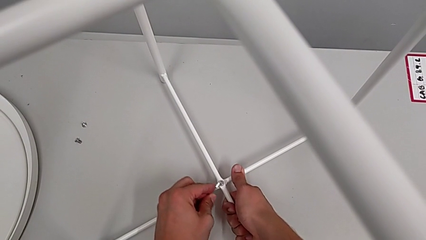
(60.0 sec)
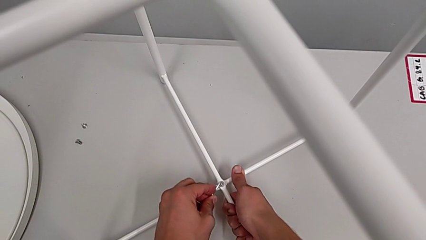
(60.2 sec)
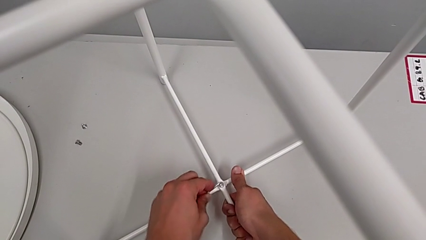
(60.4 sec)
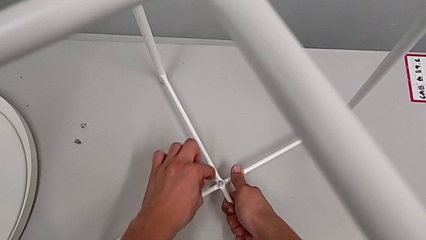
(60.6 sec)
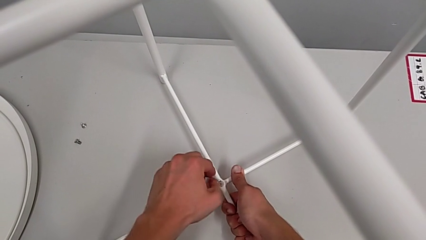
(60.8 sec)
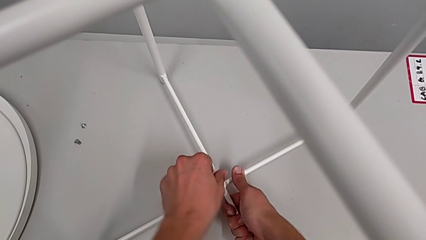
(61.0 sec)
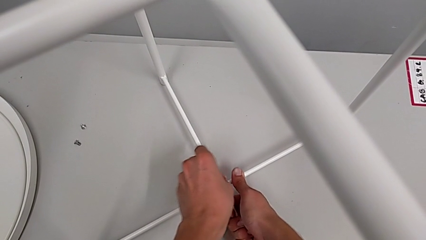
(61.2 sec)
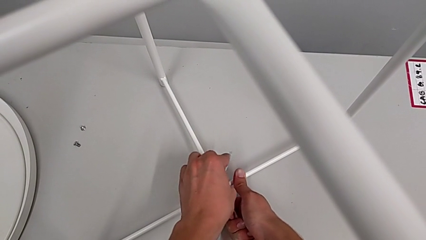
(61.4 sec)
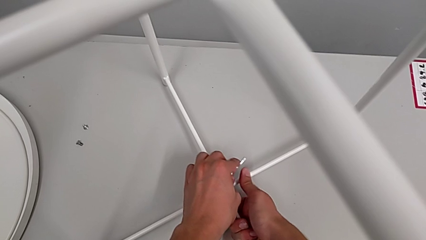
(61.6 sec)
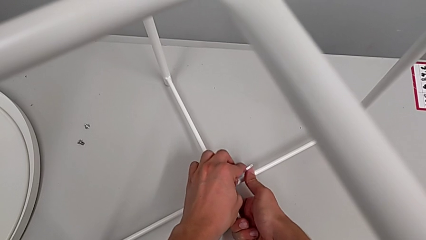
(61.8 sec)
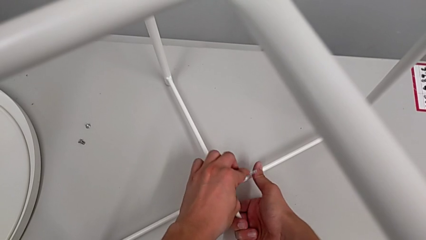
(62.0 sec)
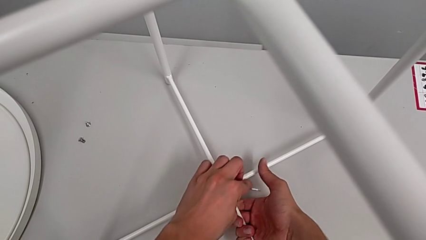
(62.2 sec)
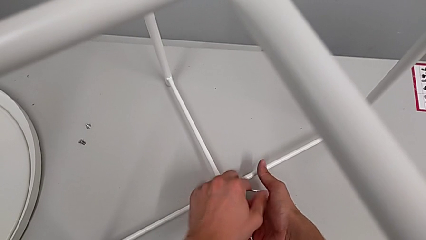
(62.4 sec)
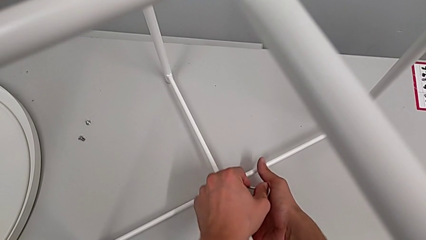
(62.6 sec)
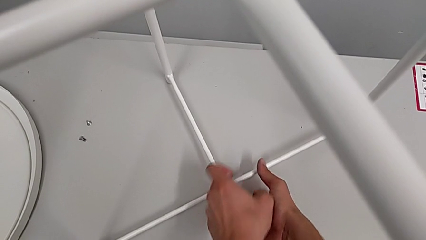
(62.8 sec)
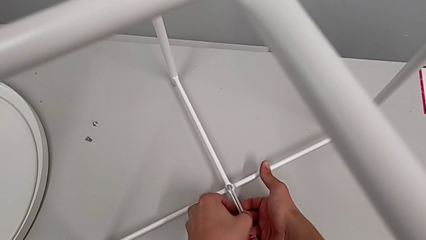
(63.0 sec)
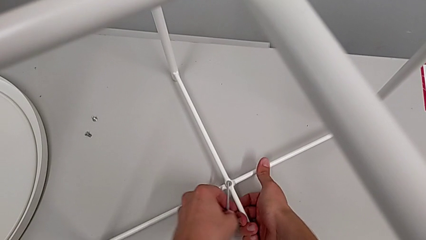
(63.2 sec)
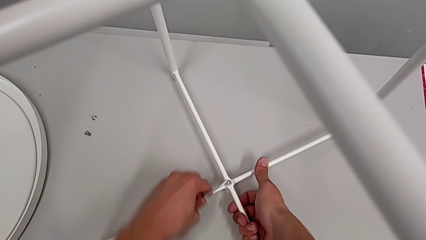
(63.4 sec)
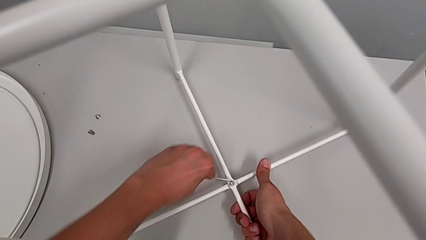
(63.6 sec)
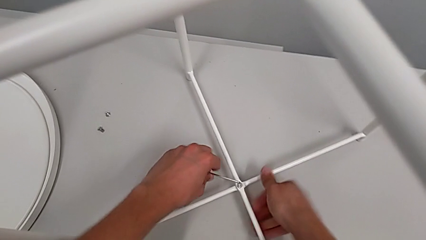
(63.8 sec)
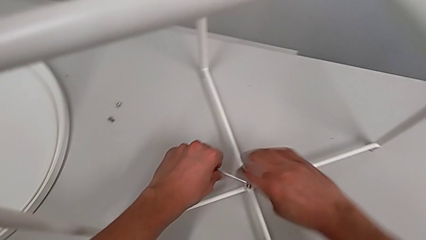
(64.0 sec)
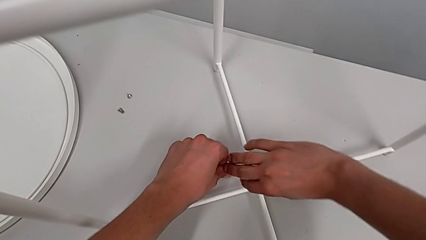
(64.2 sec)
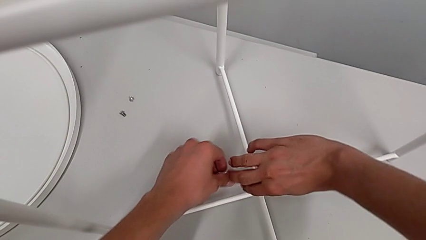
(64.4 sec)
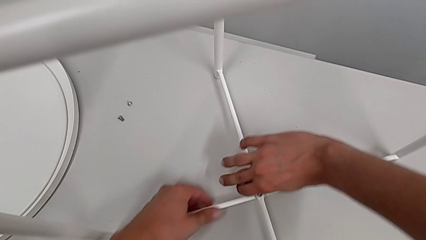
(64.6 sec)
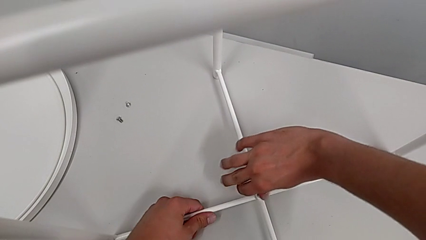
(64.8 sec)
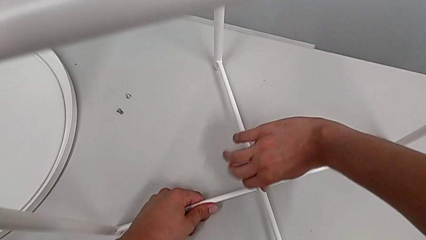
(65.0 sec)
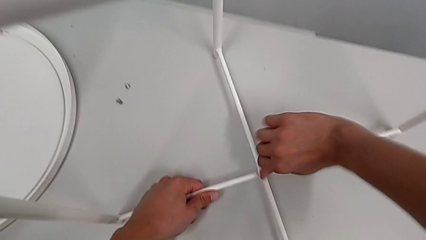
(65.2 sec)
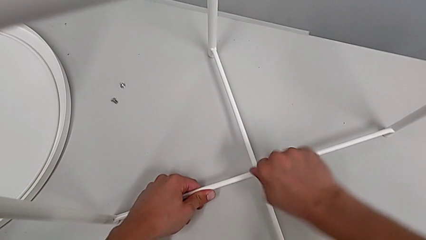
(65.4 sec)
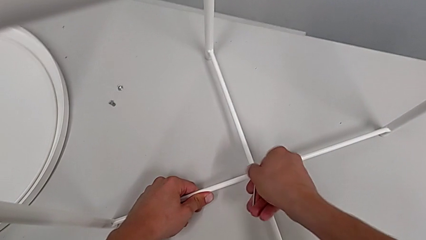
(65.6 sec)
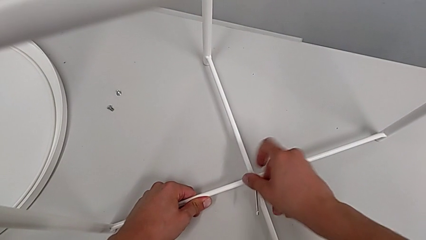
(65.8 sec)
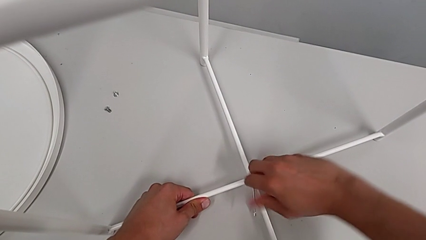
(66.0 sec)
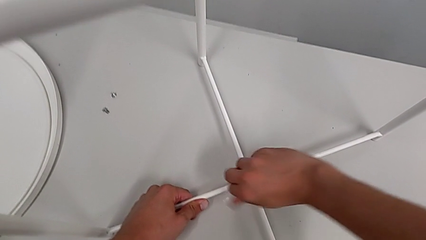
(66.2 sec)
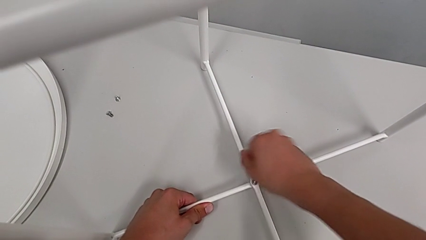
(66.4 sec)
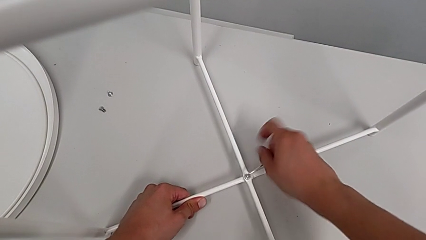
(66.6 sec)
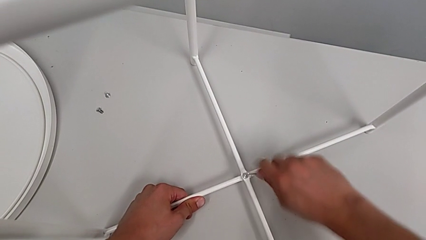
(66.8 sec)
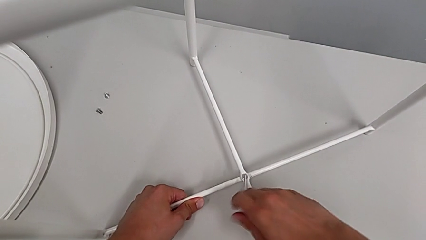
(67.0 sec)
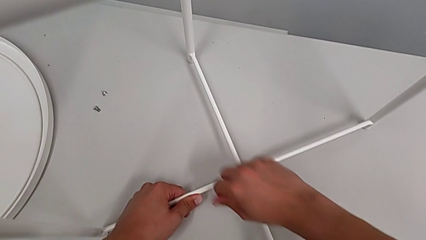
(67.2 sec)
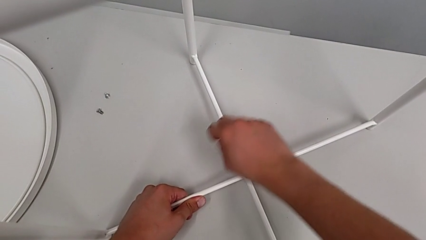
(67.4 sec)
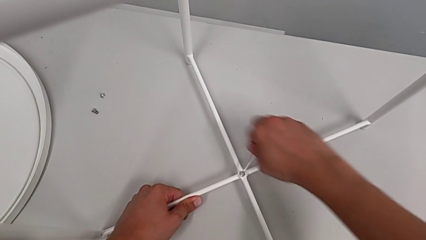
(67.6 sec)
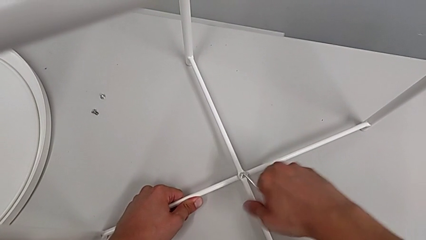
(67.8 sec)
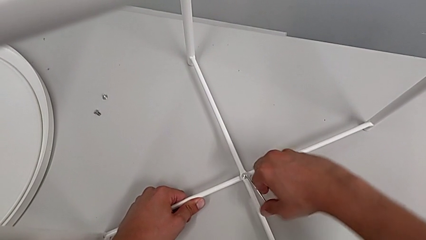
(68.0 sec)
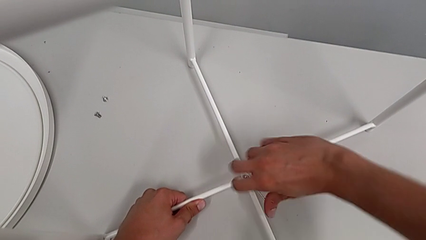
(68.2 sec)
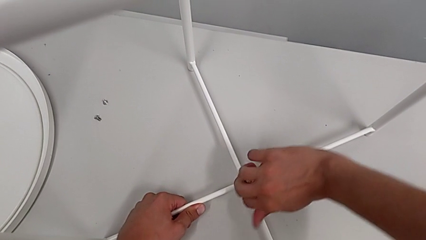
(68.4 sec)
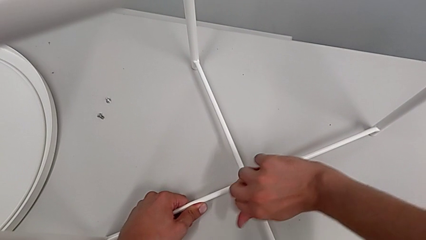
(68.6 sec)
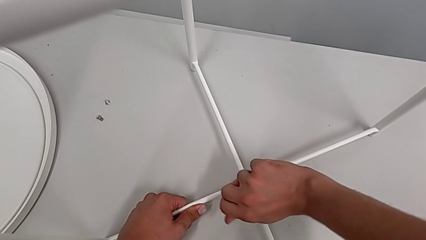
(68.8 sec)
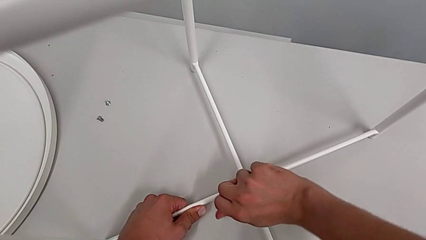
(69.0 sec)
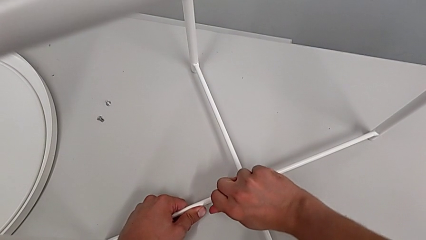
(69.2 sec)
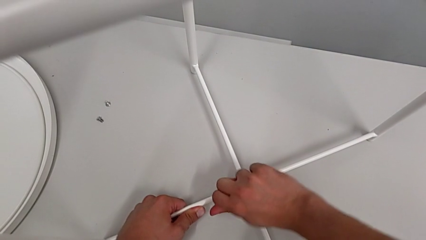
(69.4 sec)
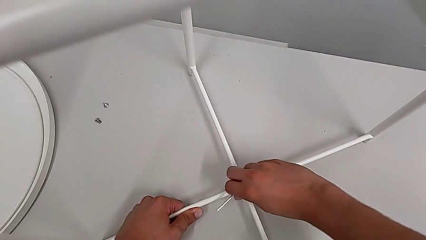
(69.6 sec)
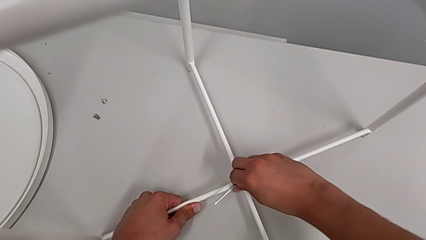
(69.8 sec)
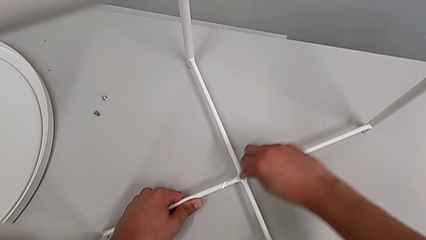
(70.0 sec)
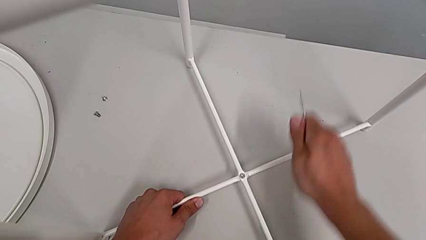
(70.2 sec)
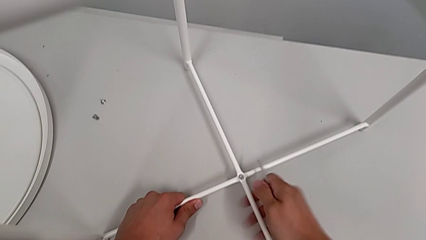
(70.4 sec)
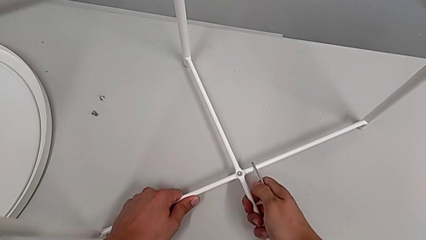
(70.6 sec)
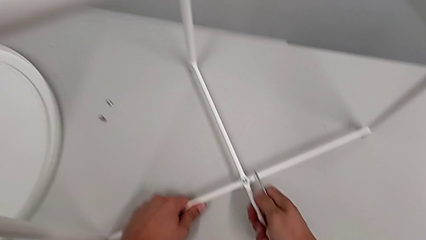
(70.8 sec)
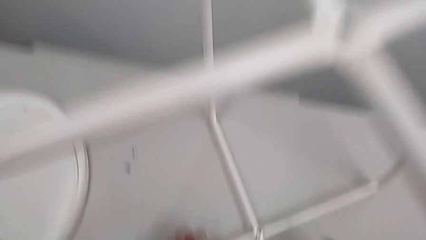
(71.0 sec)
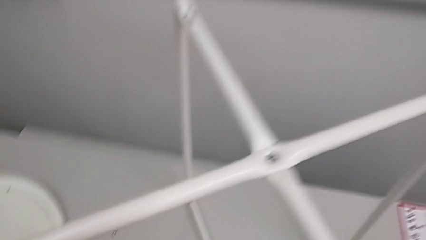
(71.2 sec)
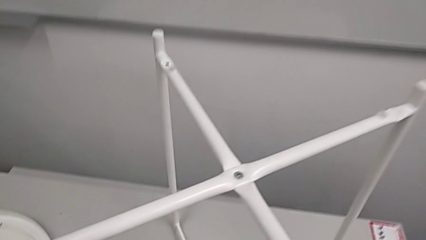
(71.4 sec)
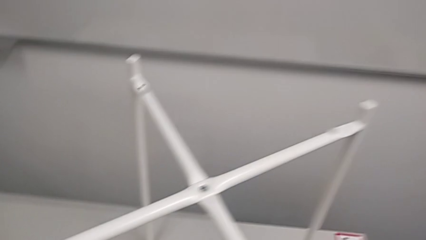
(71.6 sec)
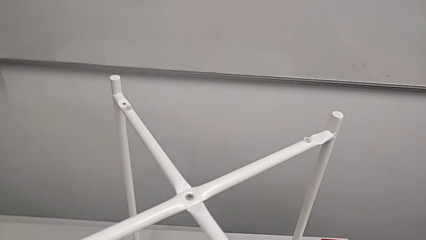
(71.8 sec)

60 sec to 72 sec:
The camera wearer is assembling the legs. They screw the hex socket head, withdraw the Allen wrench and inspect the leg.

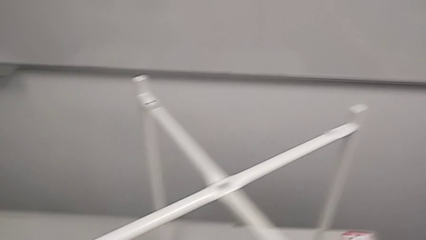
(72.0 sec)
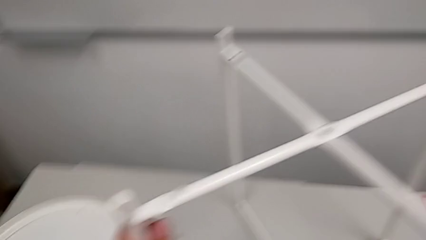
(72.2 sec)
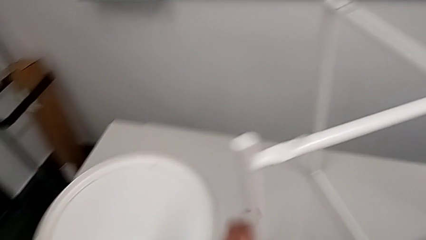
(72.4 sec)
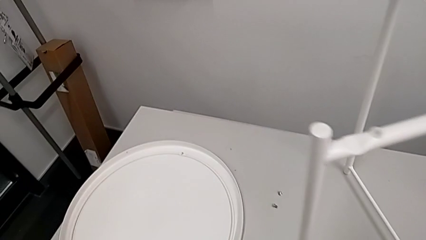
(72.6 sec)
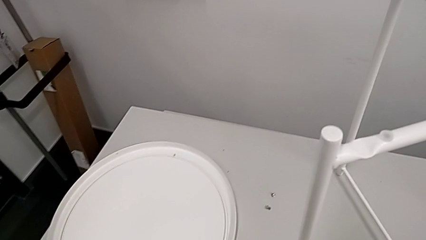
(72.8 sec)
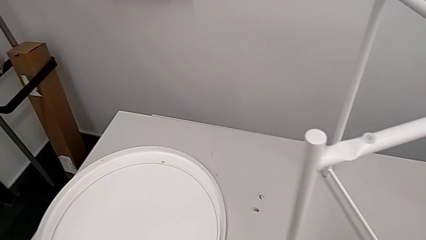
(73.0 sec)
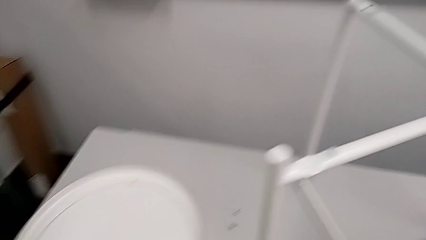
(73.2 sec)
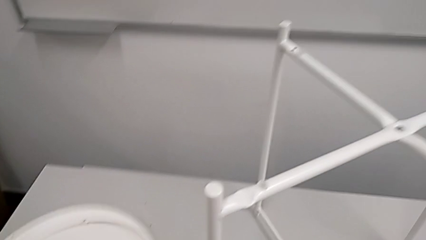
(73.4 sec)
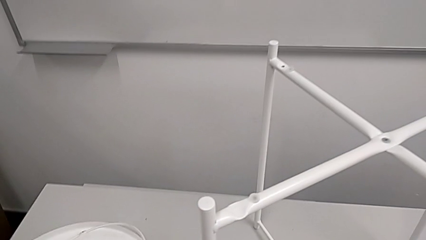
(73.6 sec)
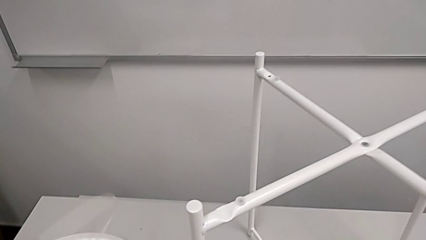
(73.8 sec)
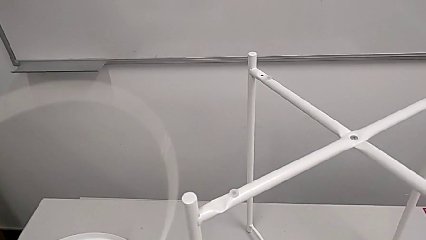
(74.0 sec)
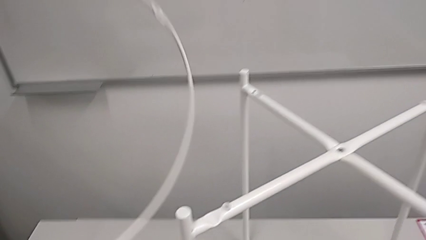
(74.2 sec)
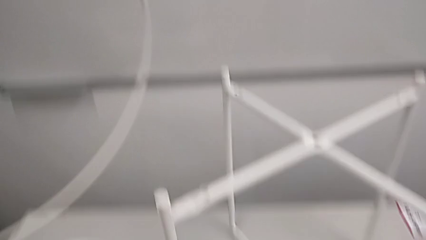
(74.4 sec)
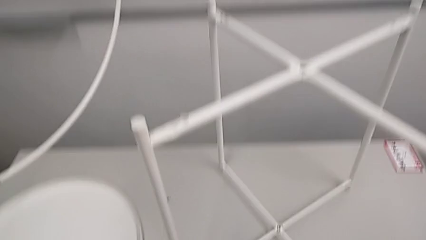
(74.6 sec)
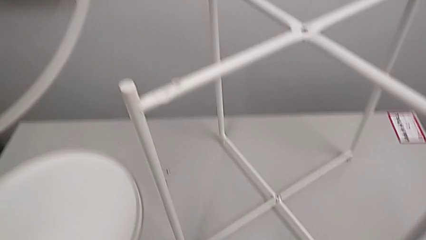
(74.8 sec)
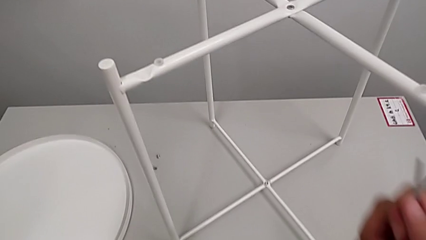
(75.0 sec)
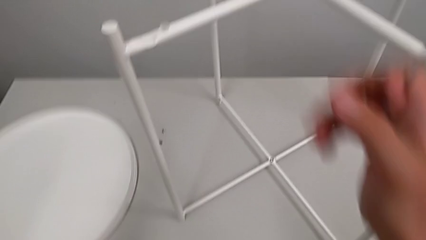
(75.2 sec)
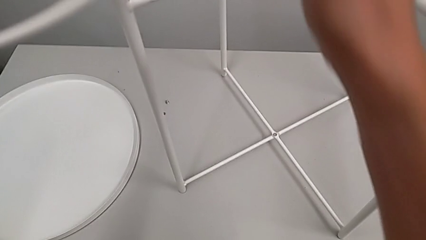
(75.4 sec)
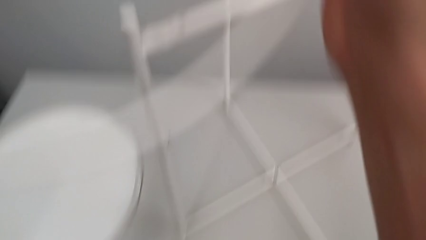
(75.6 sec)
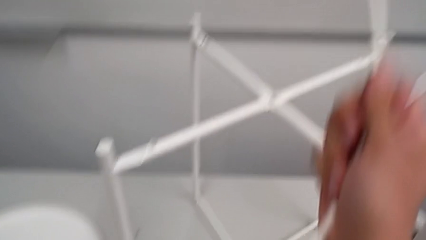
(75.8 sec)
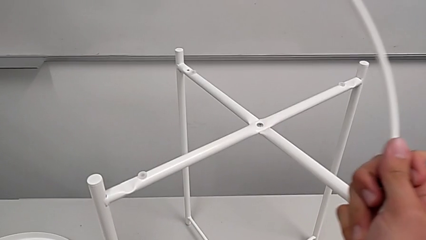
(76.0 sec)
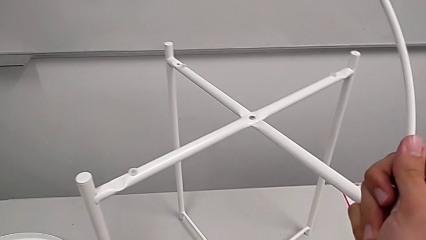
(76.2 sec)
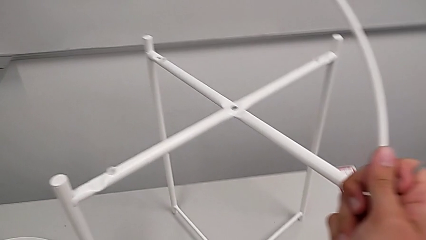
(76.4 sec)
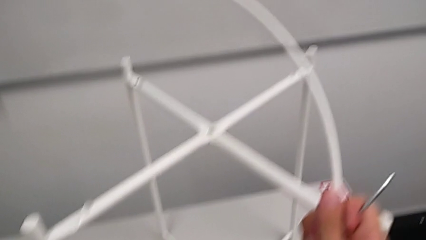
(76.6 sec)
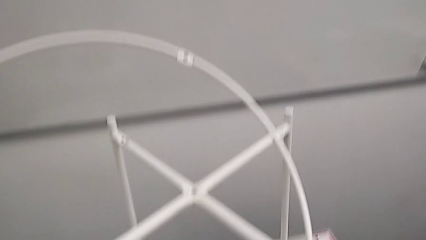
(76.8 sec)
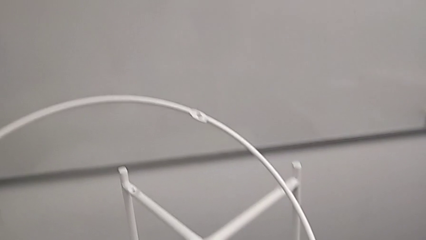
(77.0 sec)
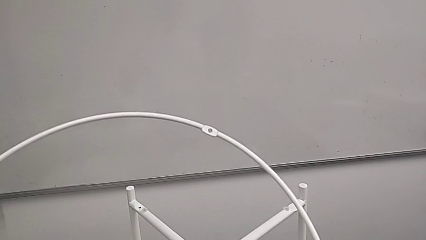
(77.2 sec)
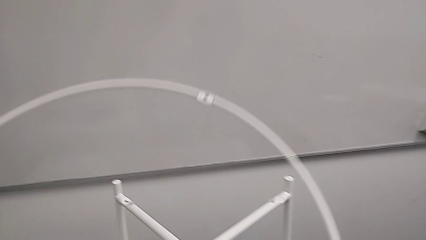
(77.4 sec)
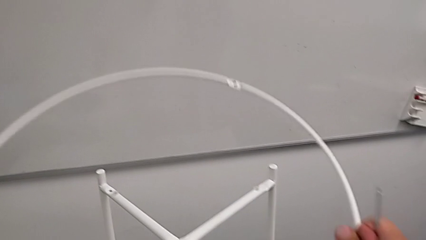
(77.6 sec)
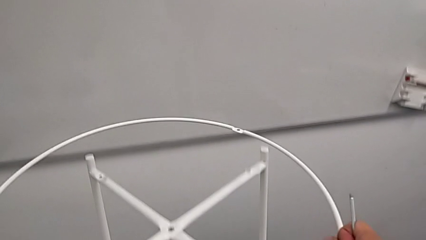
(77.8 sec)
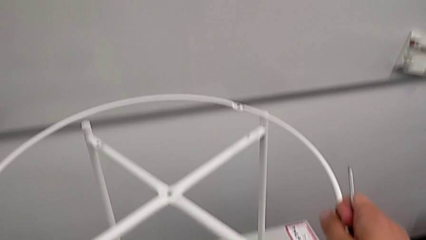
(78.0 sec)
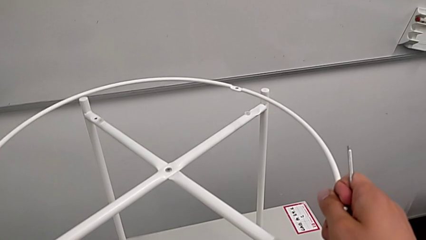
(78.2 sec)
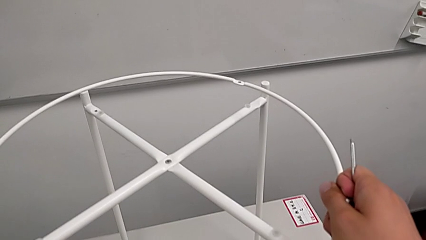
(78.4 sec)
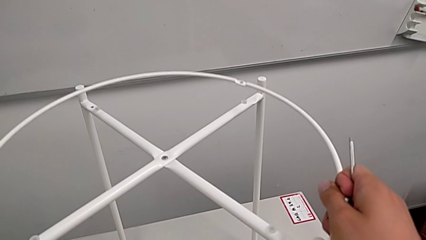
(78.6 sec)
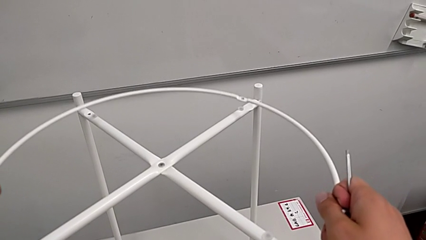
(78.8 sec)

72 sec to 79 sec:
The camera wearer is screwing the circle into place. They lift the circle, grab it and wrongly align it, trying to place the circle upside down.
